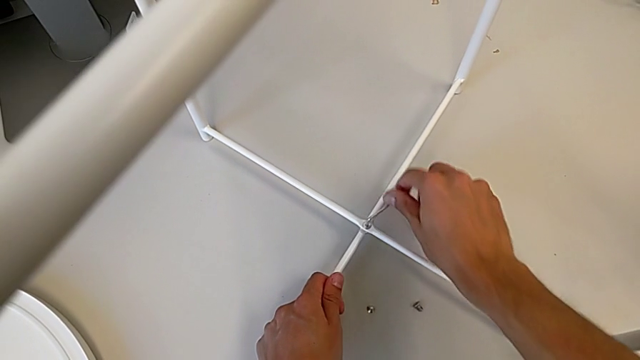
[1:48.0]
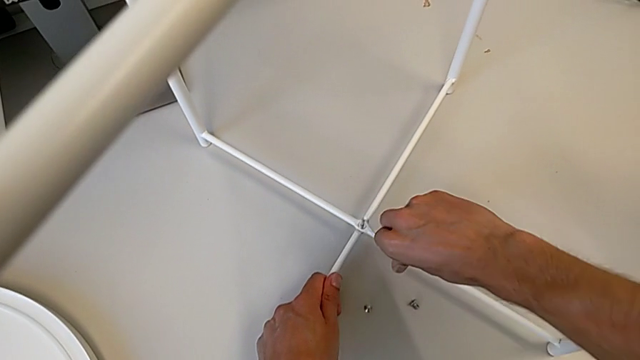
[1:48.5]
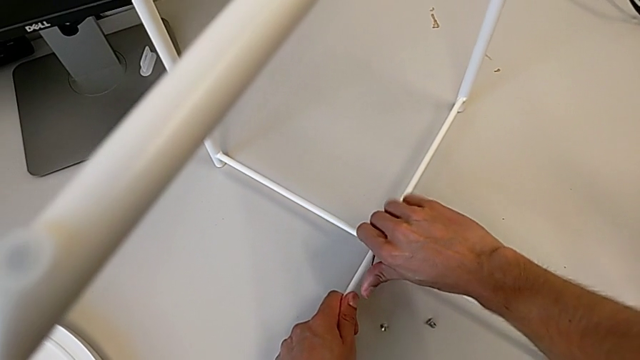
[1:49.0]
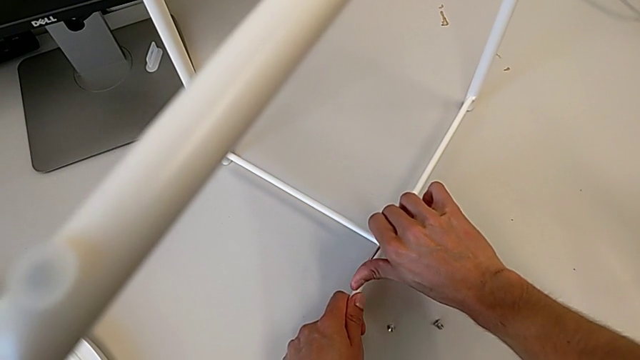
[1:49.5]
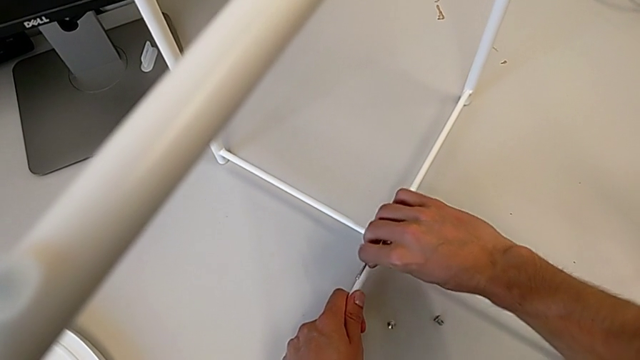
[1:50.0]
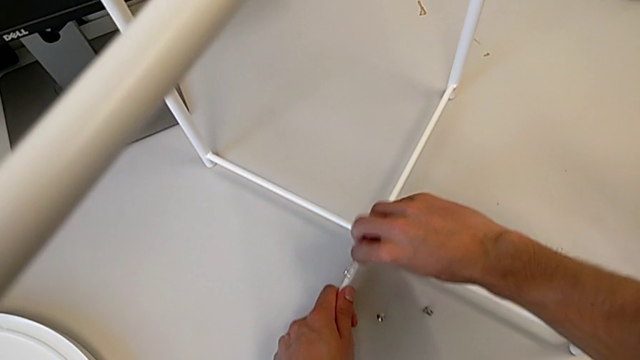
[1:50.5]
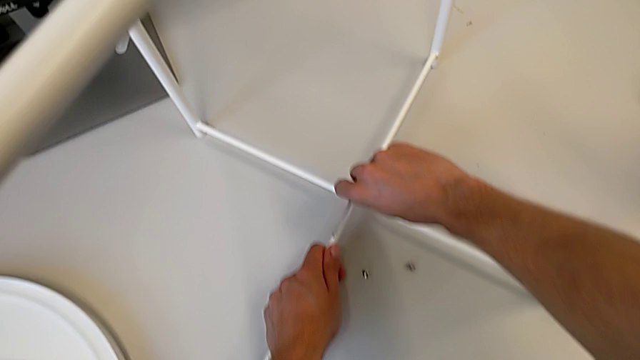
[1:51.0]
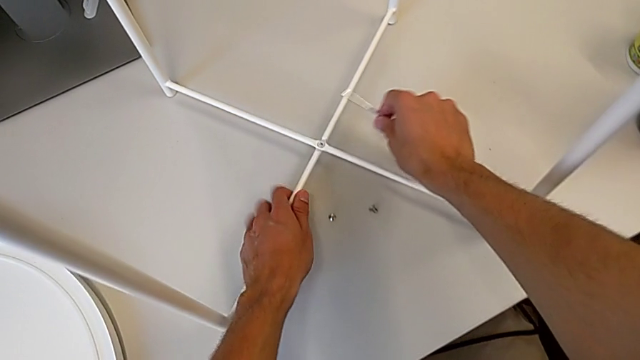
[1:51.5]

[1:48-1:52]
The camera wearer is assembling the table legs. They keep screwing the hex socket head.

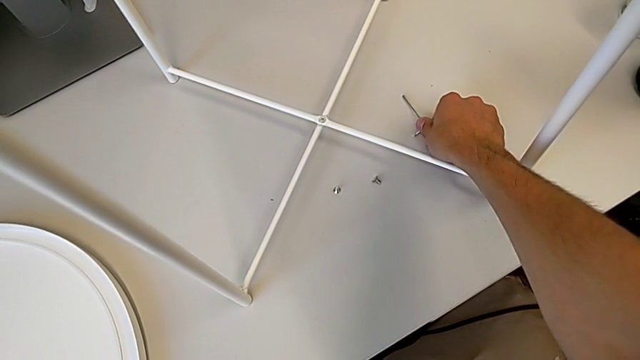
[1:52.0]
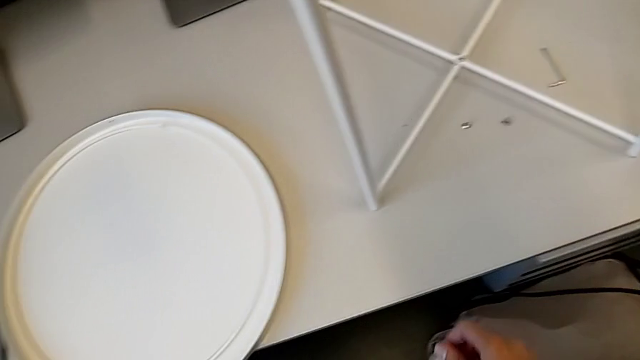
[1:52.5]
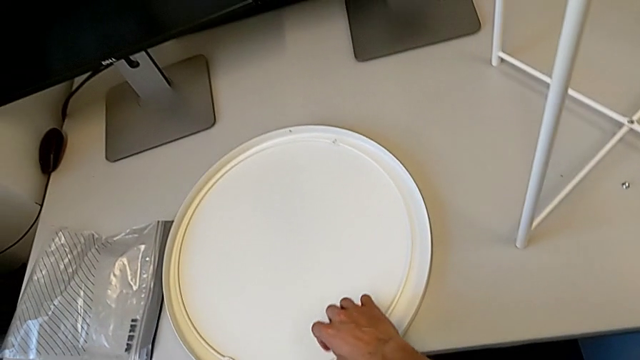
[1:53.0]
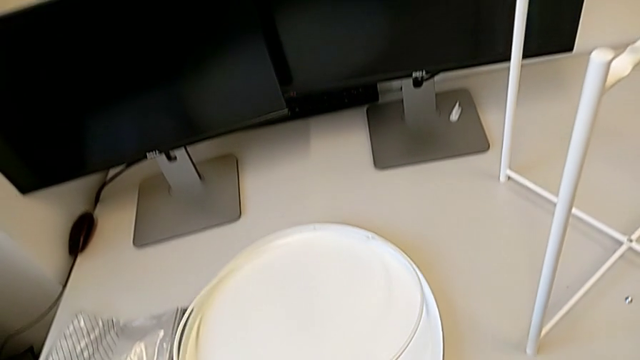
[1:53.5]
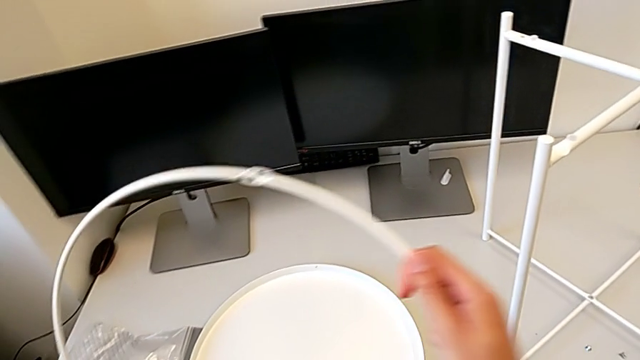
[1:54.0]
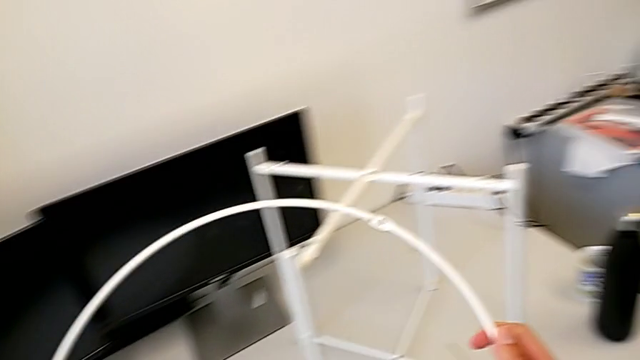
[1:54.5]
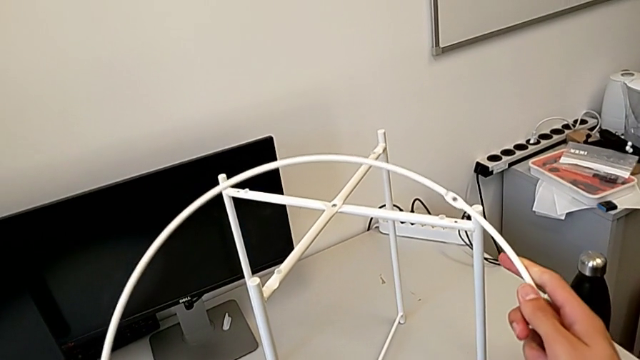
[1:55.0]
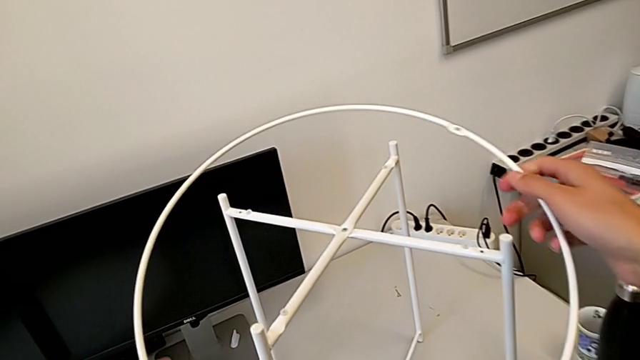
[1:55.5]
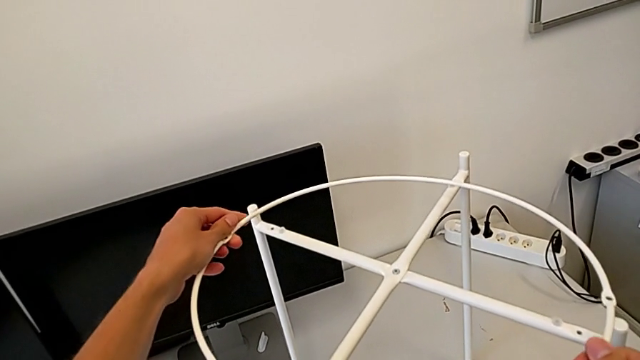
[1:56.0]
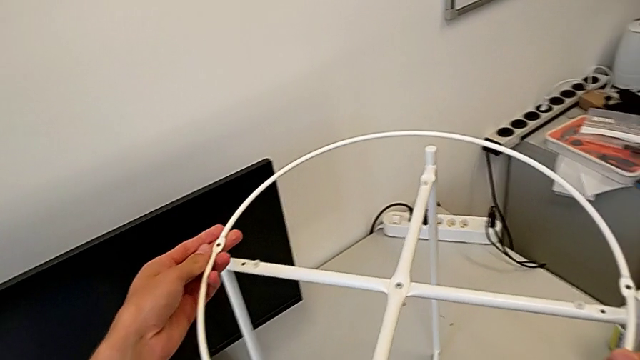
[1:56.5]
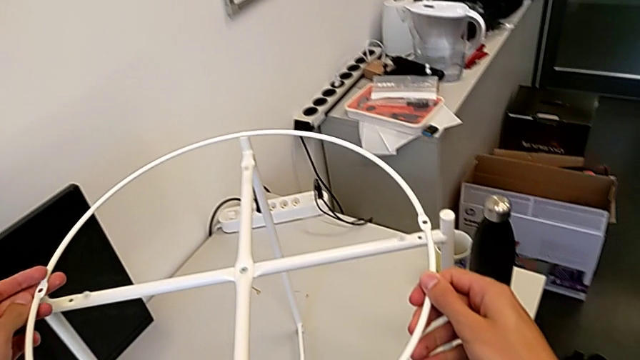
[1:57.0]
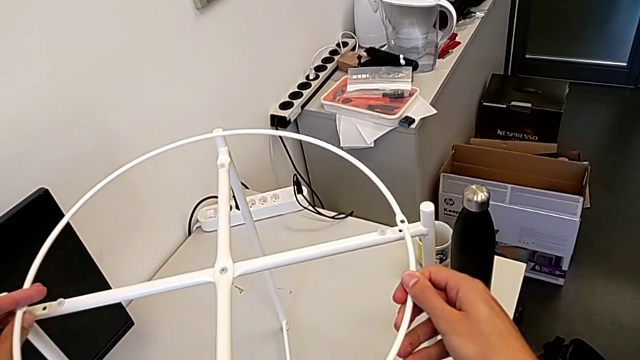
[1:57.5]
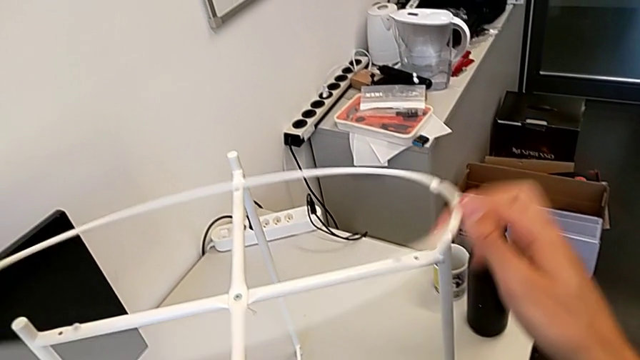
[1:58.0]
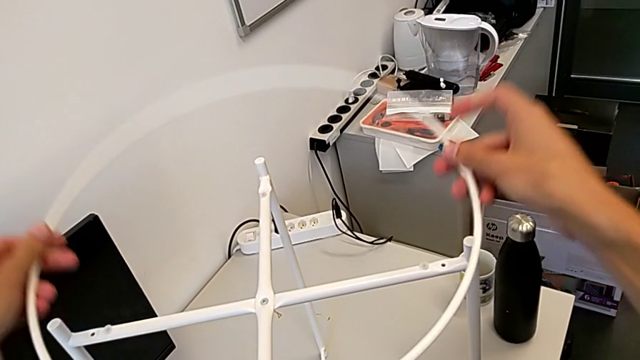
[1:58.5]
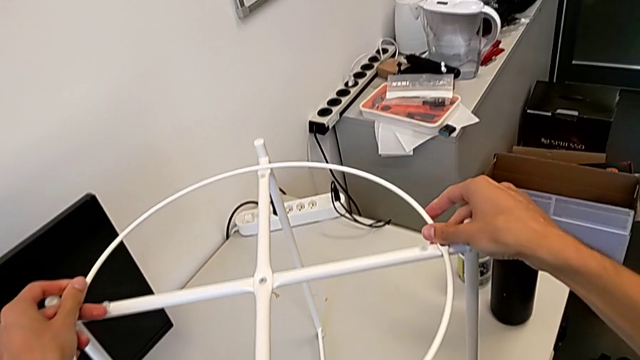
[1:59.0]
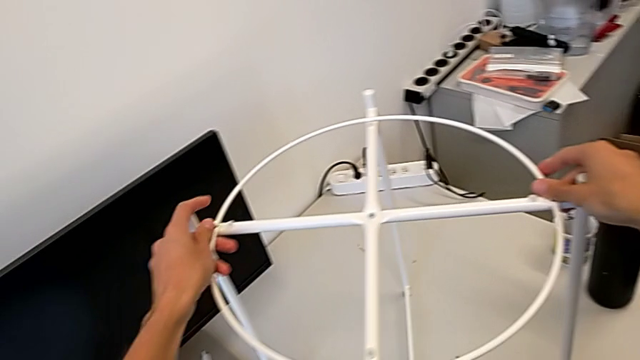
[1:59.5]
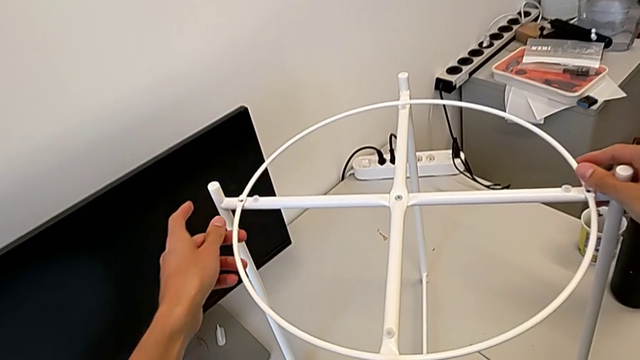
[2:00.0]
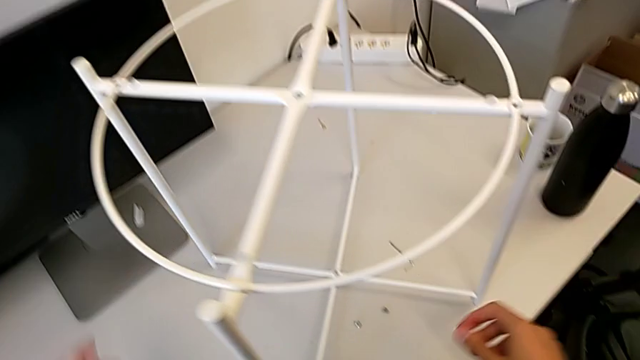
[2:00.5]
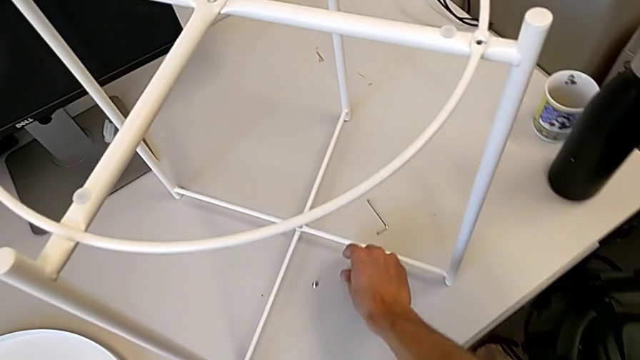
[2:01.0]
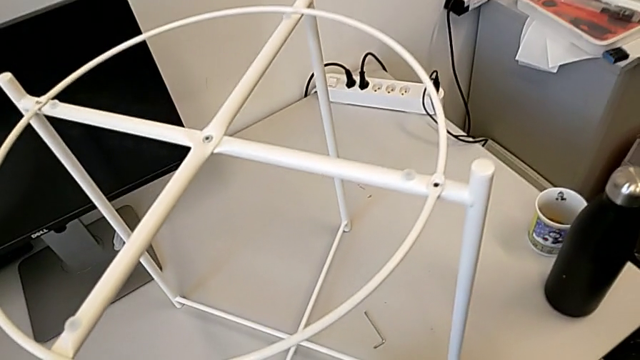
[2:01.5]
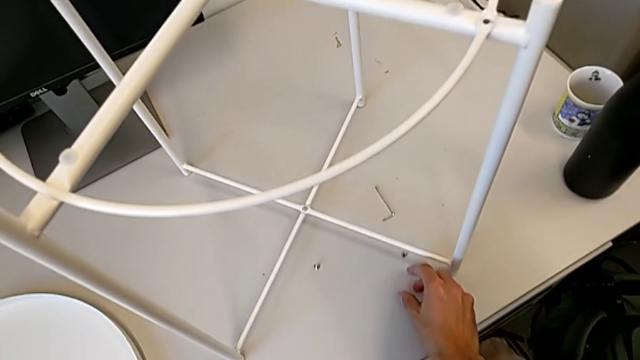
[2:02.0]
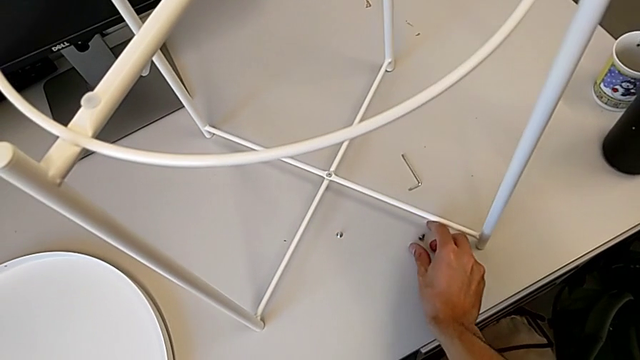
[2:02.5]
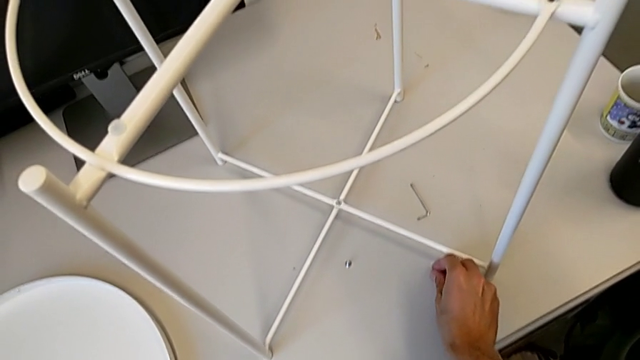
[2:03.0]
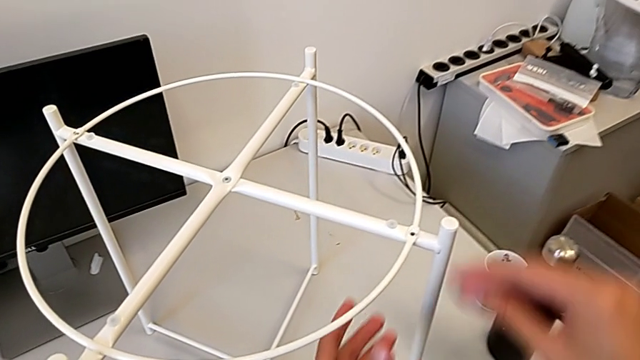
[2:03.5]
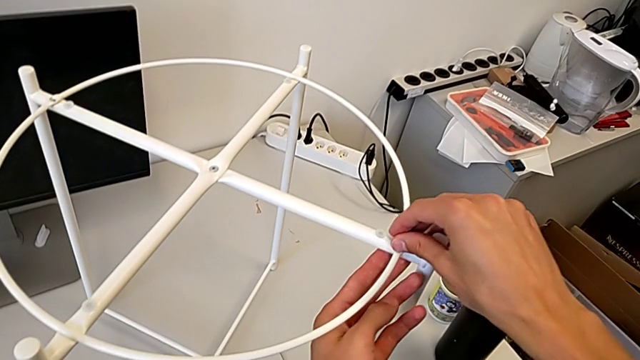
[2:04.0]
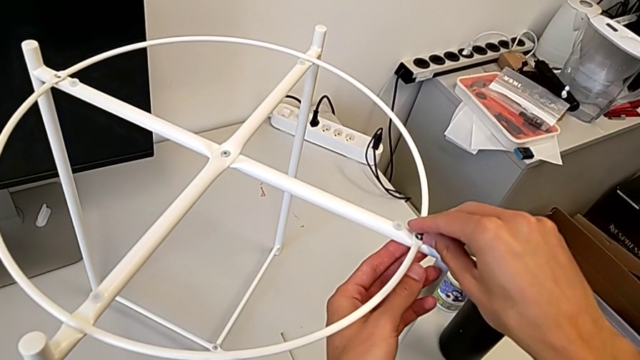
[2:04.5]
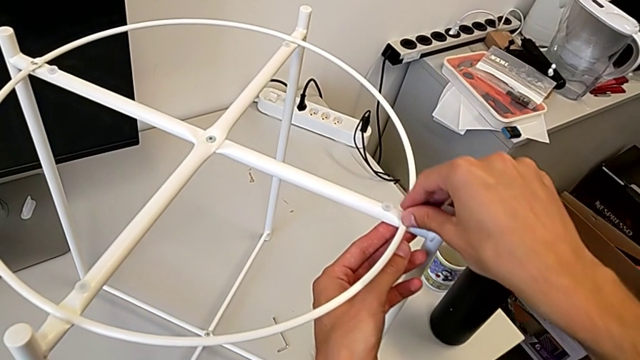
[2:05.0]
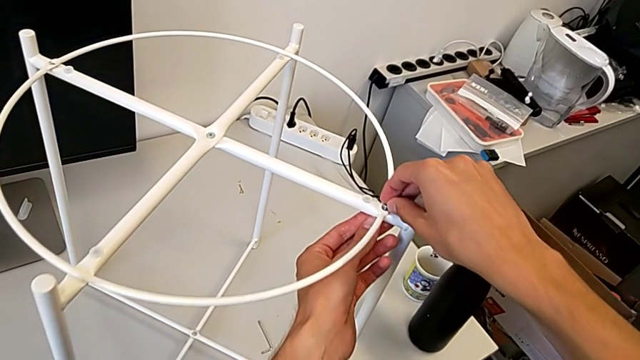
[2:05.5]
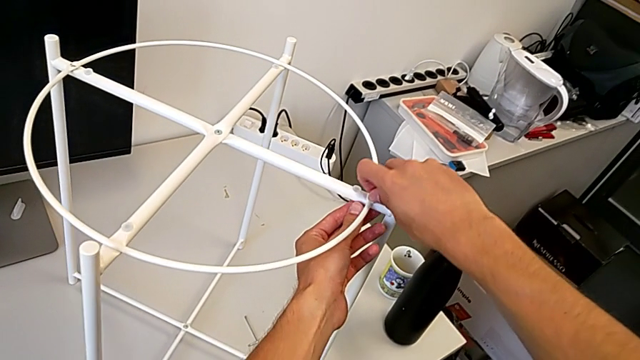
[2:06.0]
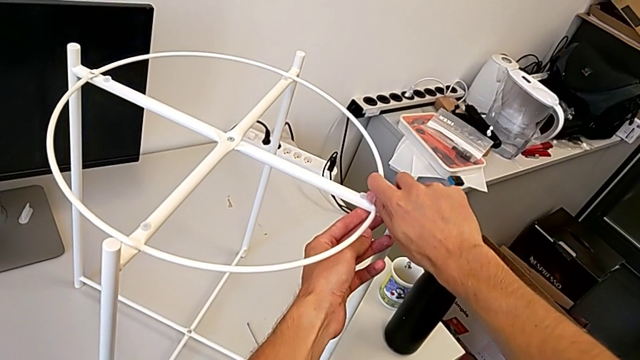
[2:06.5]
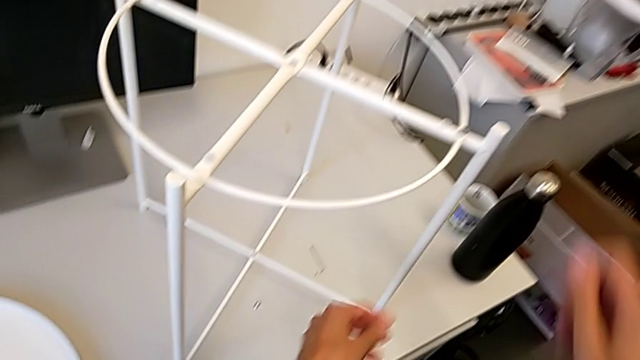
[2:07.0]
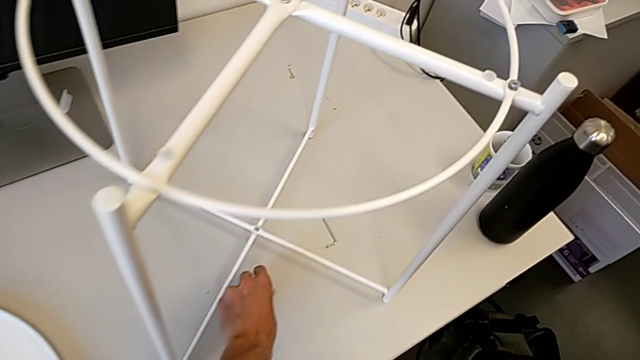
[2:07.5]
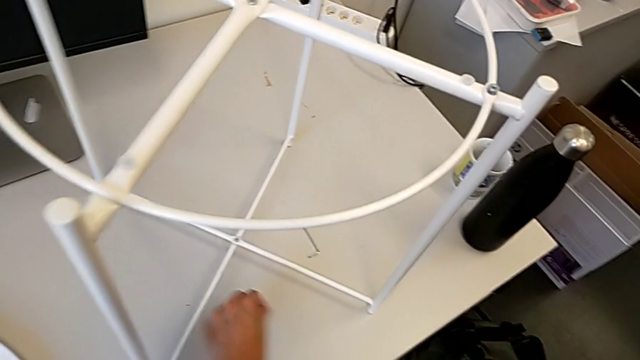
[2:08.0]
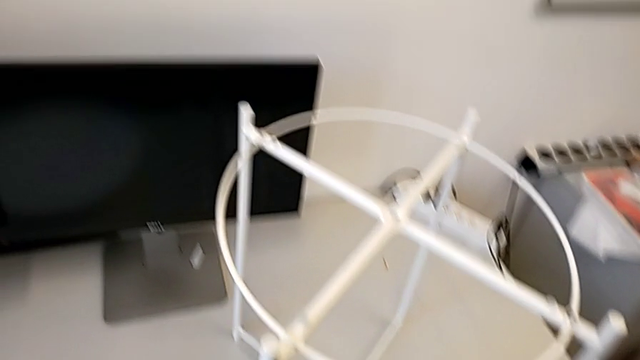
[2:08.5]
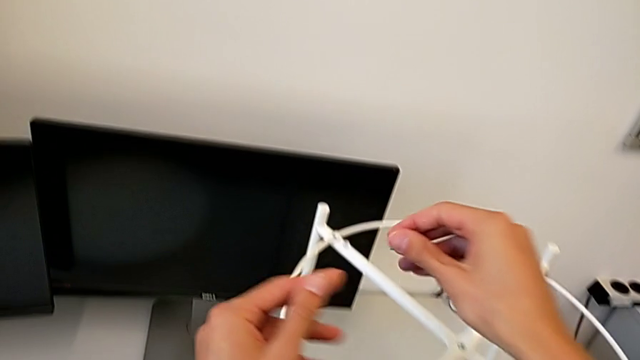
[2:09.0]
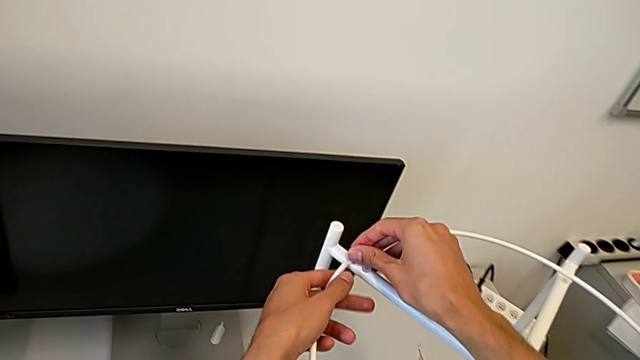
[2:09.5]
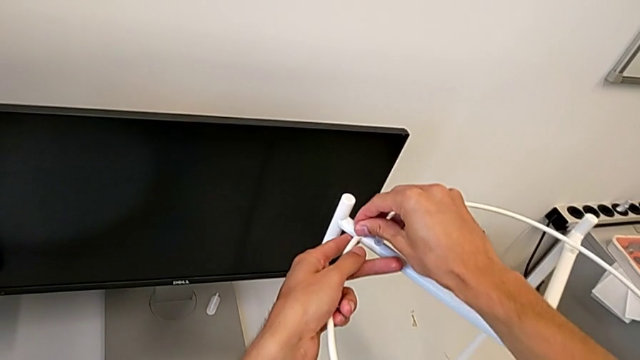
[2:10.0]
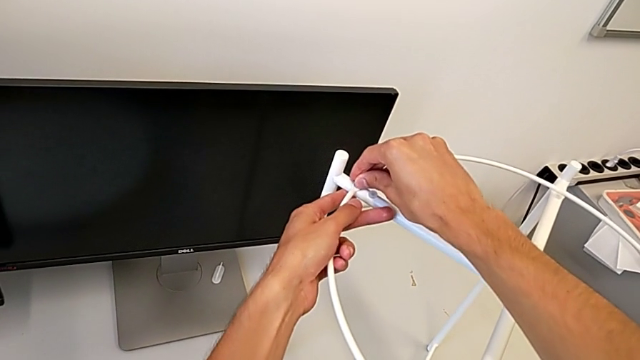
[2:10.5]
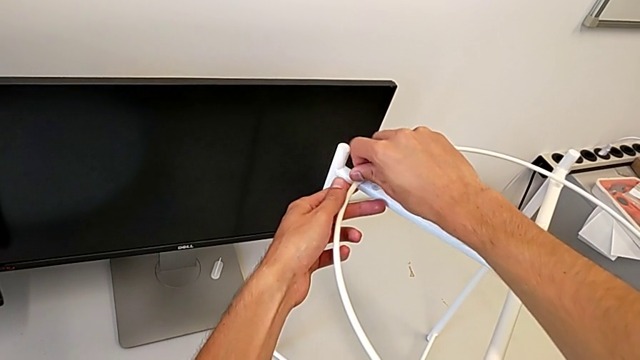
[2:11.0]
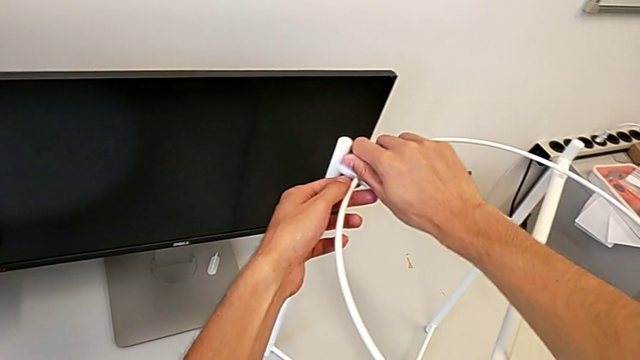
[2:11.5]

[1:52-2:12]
The camera wearer is assembling the circle atop the legs. They approach the circle, grab it, approach the leg, place the circle, approach the hex socket head, grab it, place it, turn it, grab it, approach it, place it and turn it.
